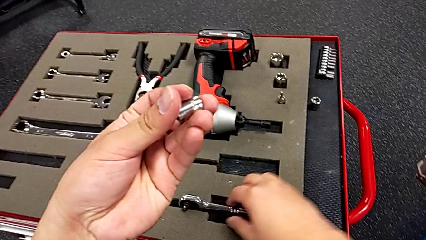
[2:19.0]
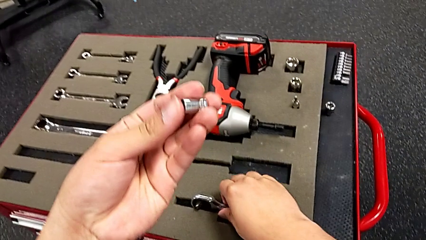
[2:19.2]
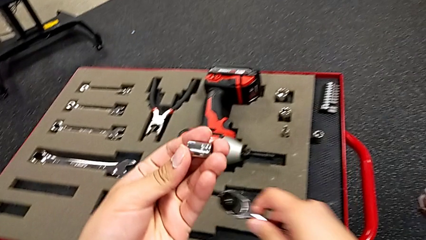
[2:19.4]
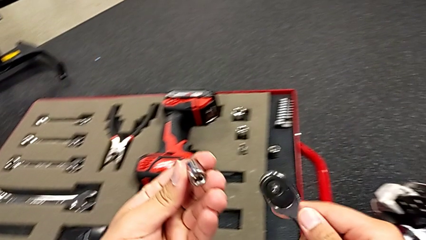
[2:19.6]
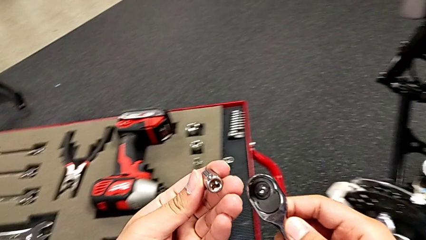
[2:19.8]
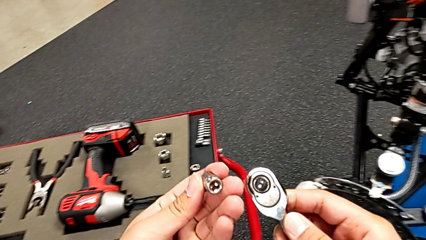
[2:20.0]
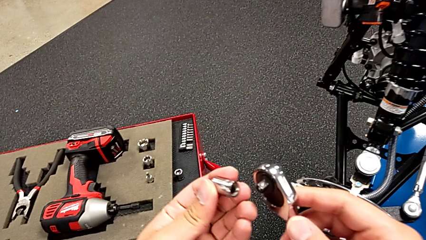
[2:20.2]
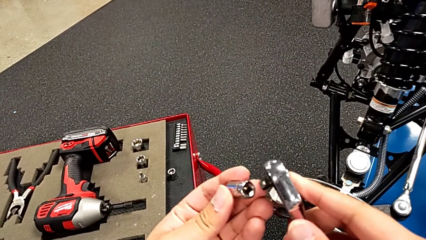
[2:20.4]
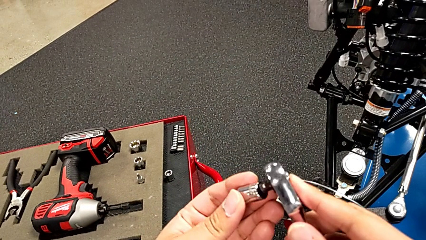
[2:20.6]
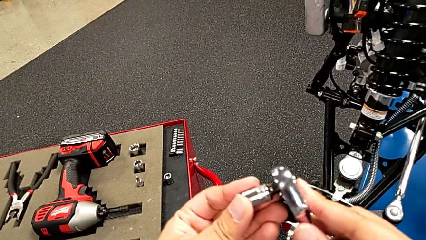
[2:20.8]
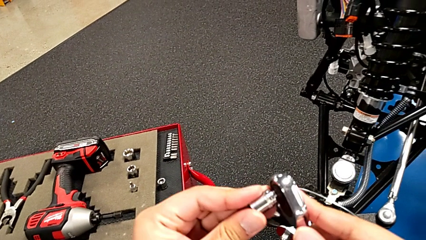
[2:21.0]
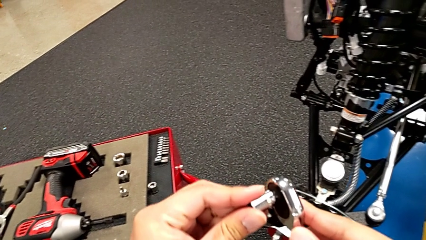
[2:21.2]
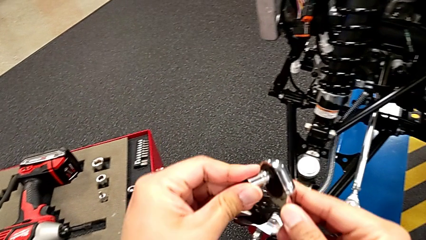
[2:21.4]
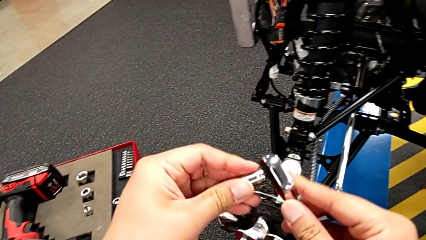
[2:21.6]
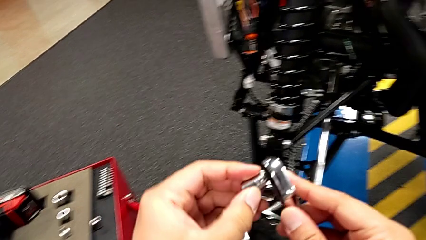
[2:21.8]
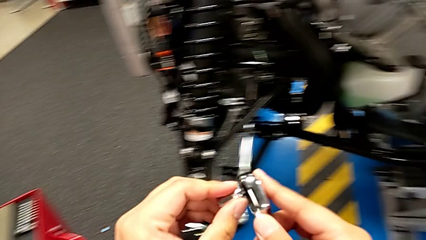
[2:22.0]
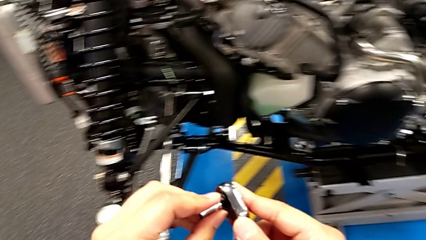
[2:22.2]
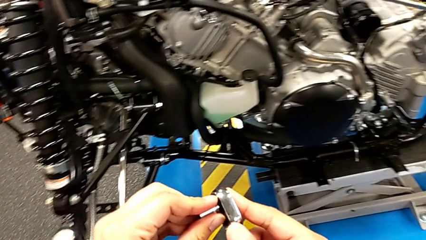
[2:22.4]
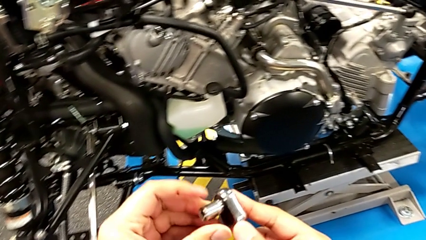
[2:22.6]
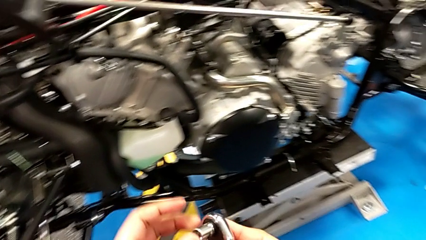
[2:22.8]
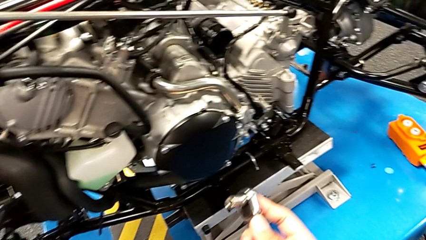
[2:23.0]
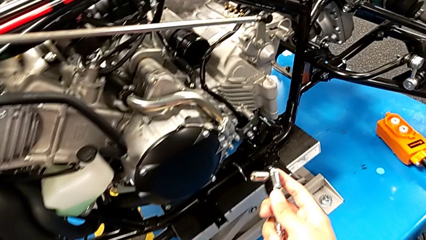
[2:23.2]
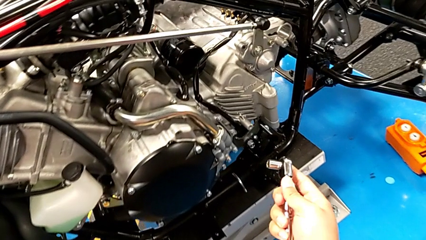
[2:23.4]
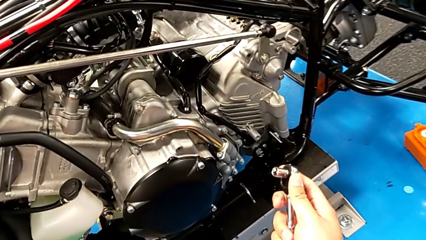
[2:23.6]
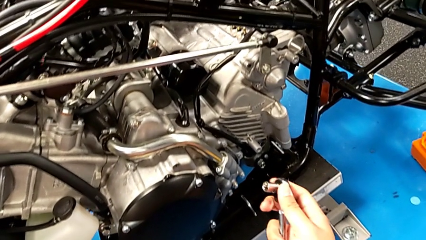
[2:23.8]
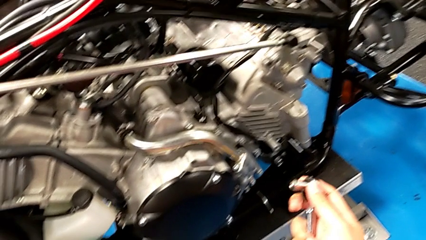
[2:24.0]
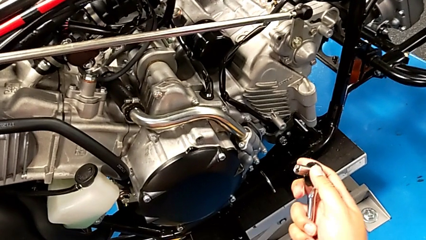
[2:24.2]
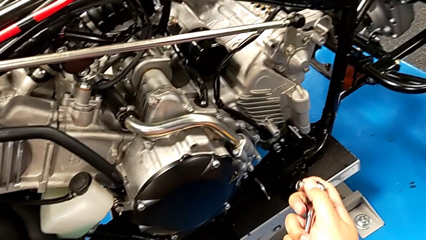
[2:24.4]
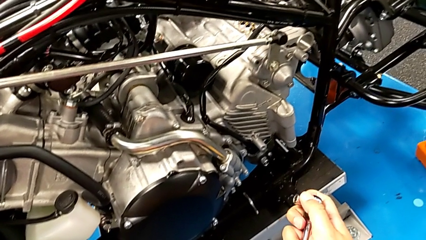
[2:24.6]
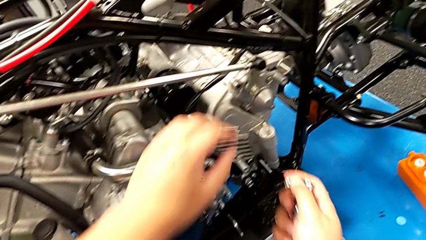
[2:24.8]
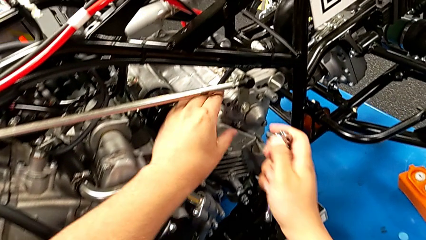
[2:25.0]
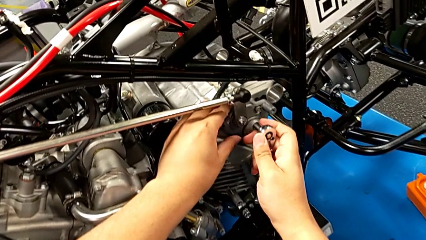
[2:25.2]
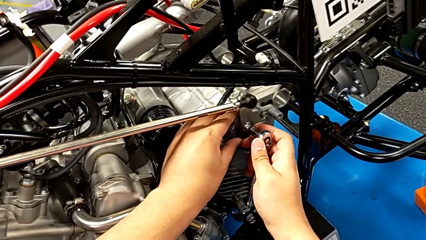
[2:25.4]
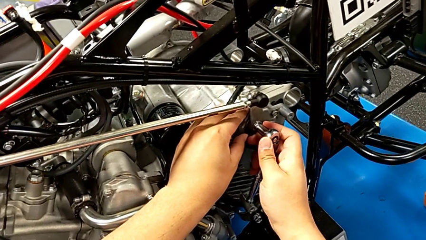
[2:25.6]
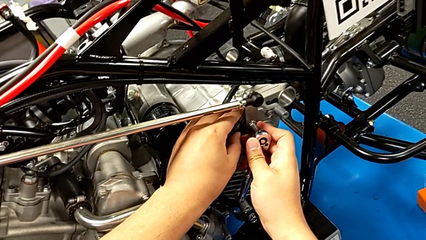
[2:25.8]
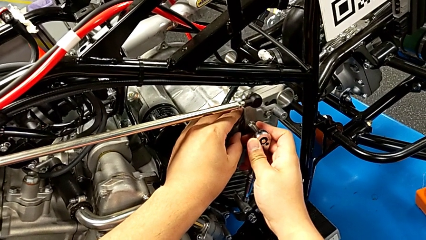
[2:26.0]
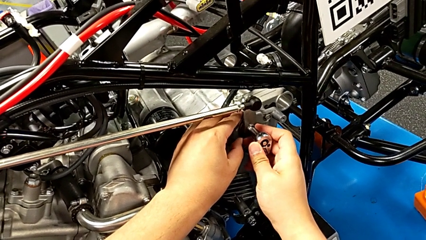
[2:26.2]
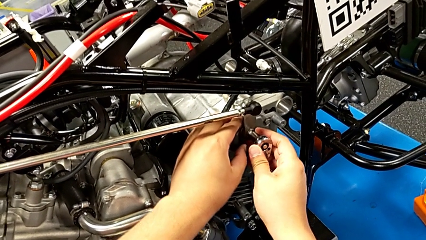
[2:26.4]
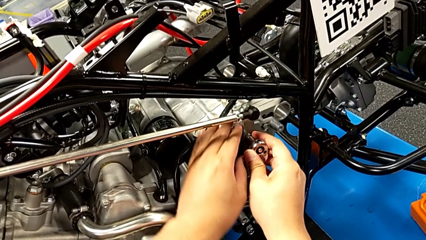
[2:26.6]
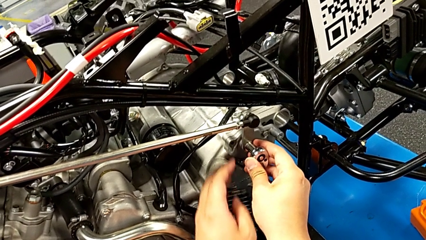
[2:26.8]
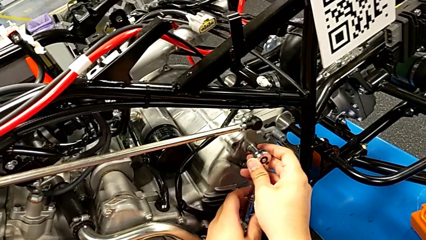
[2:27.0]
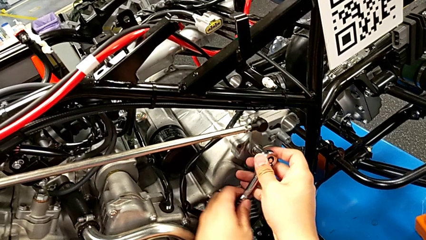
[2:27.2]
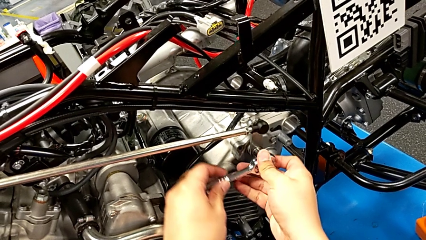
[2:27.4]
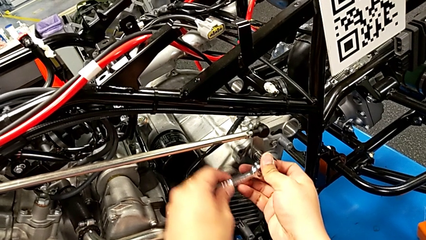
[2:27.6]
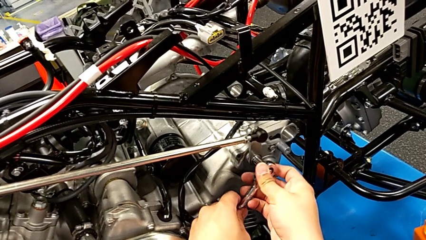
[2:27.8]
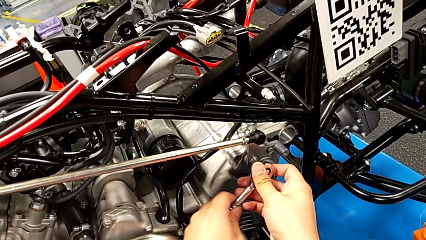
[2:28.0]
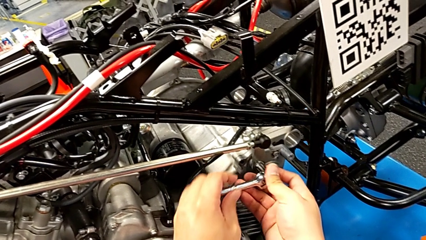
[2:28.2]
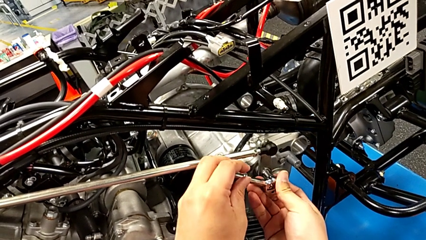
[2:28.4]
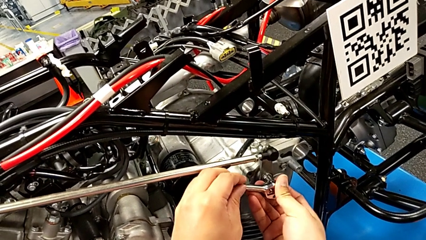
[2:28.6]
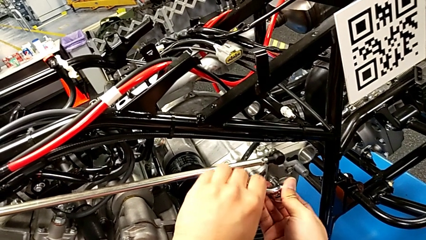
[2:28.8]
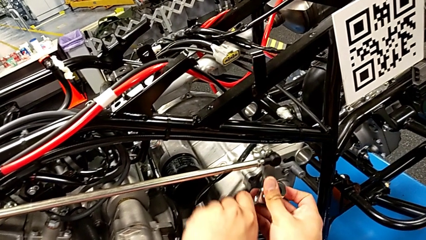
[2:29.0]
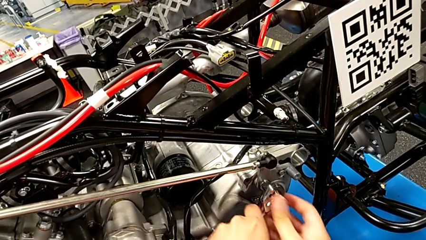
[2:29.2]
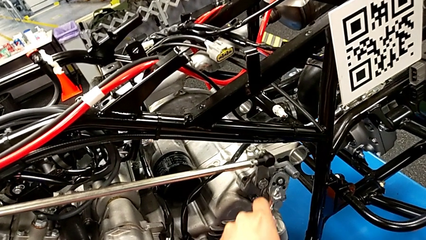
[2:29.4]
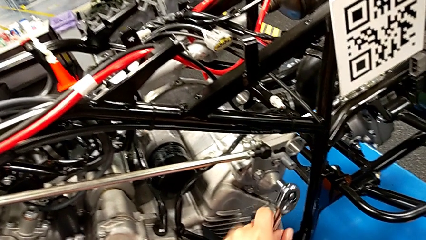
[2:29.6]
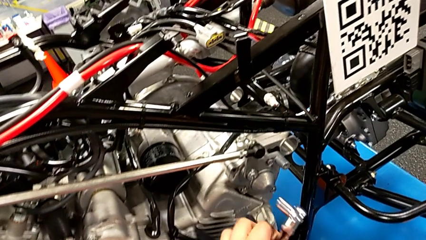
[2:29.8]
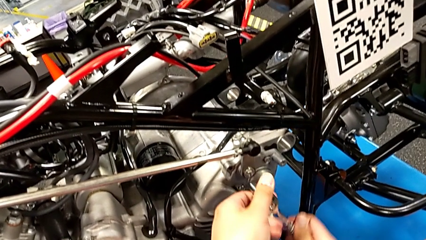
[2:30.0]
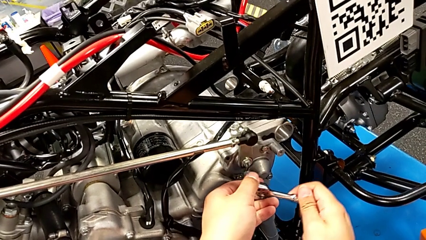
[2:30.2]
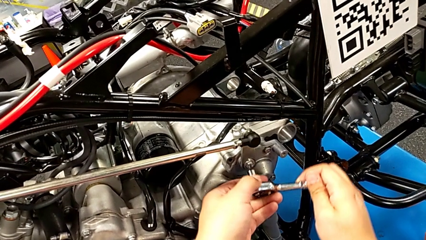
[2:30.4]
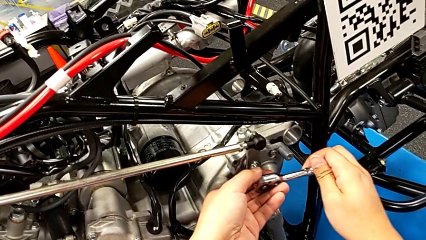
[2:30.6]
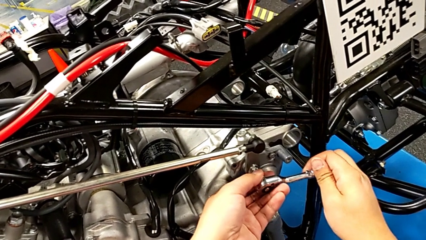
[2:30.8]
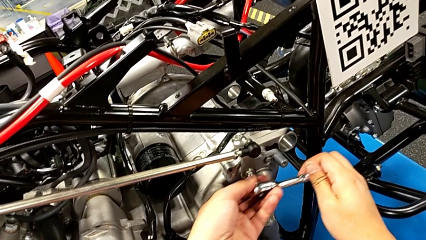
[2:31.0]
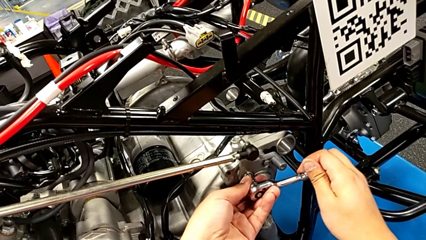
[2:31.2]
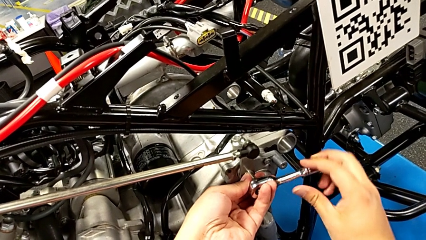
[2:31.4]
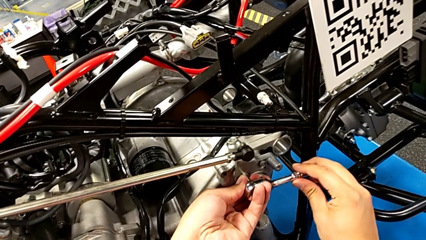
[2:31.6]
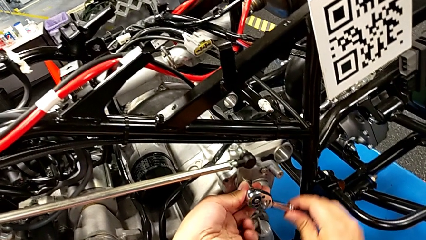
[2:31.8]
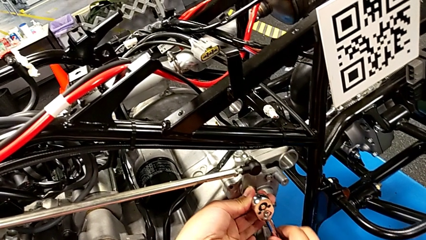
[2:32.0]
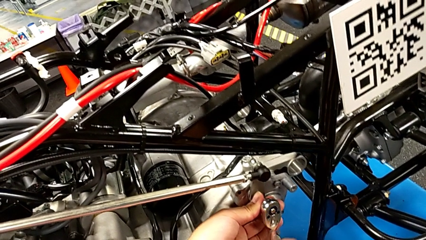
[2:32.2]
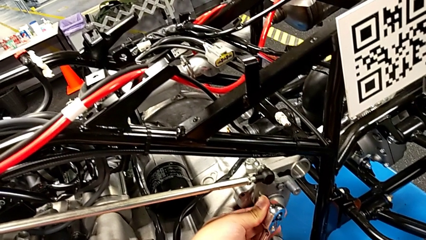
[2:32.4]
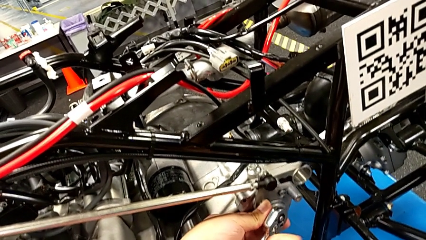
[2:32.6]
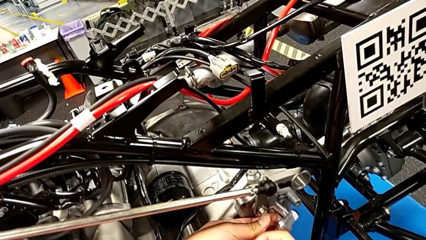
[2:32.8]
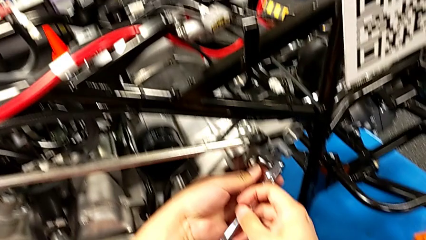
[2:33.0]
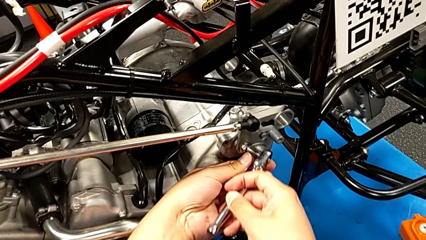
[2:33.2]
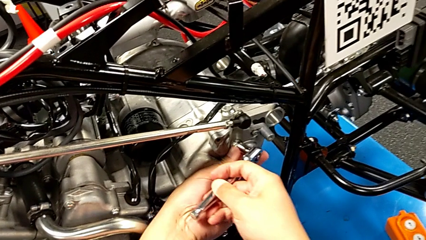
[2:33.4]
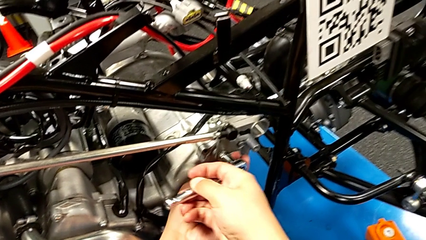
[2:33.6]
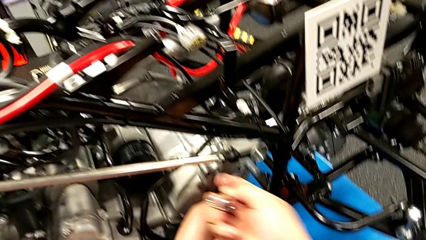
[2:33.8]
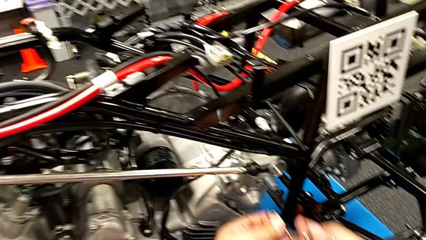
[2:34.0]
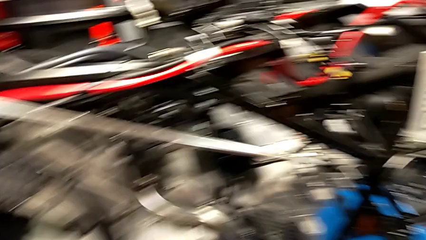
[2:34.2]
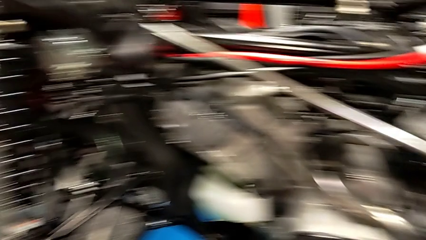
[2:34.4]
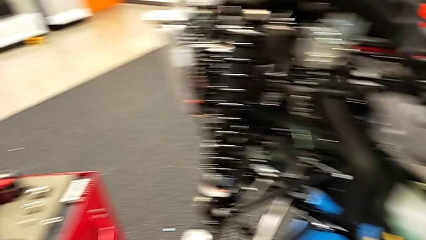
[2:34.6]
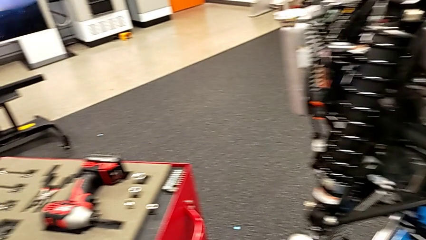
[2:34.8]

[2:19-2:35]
The camera wearer is assembling the shift_arm. They grab the ratchet, assemble the ratchet head, insert the ratchet, screw the bolt and withdraw the ratchet.
